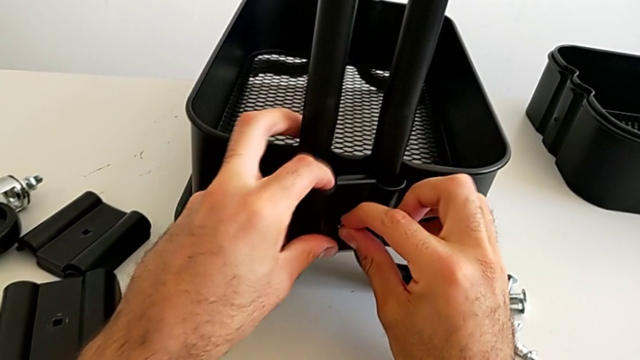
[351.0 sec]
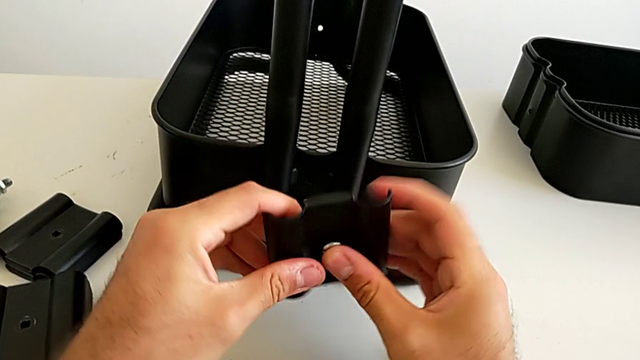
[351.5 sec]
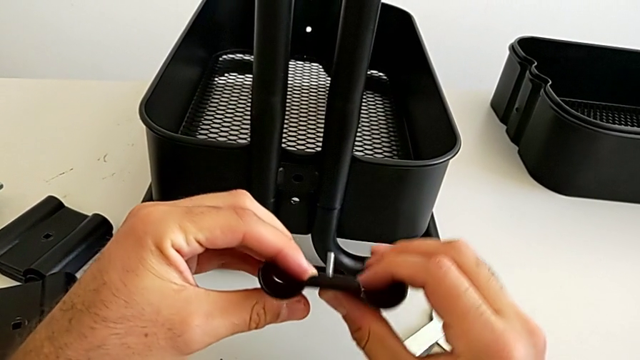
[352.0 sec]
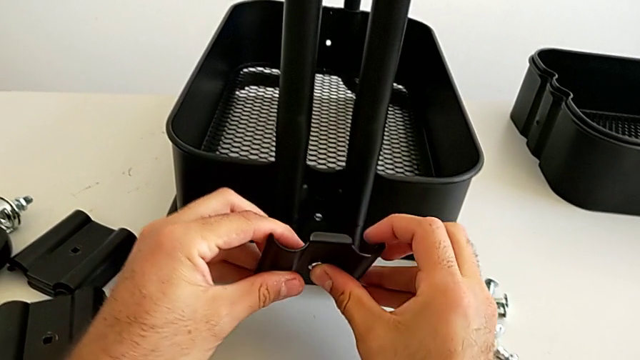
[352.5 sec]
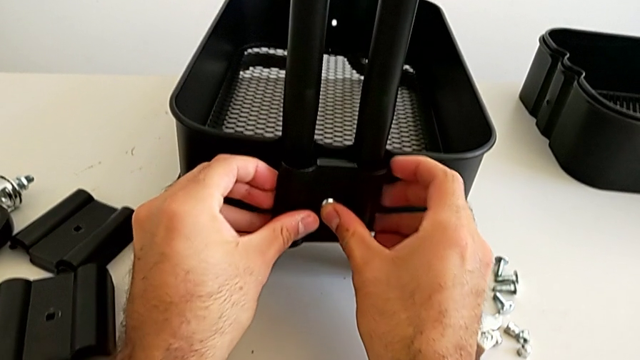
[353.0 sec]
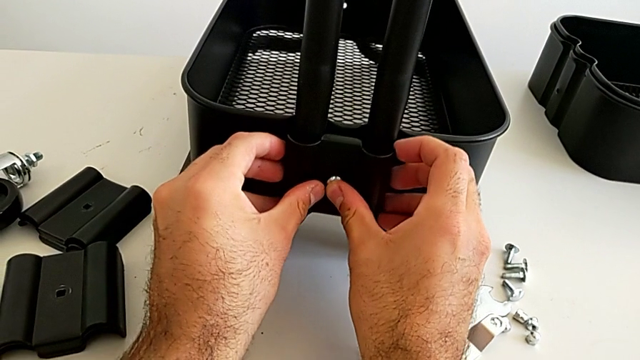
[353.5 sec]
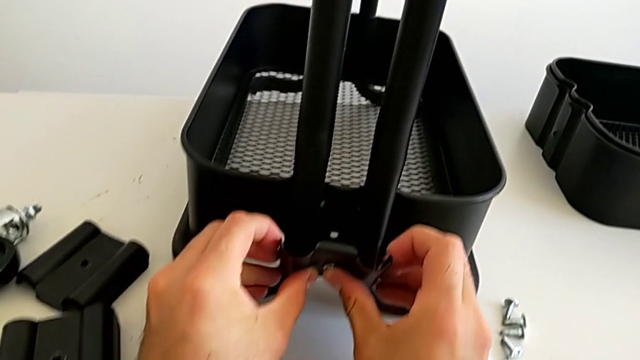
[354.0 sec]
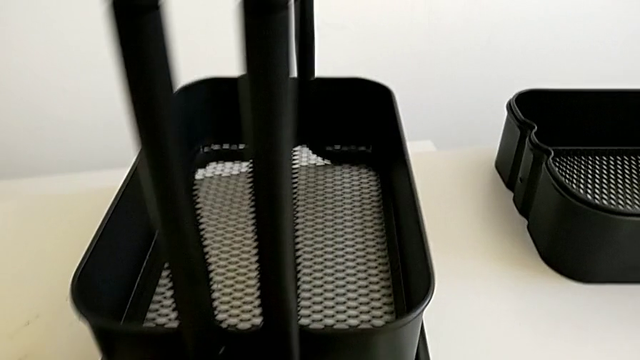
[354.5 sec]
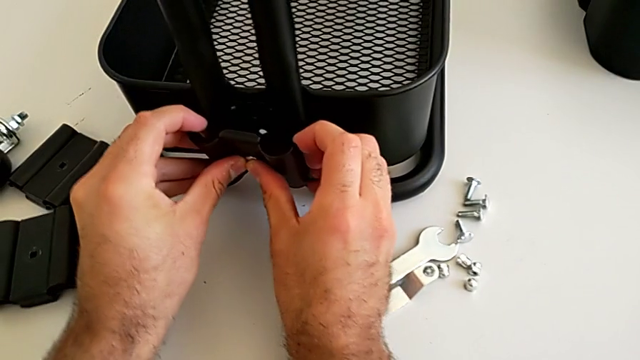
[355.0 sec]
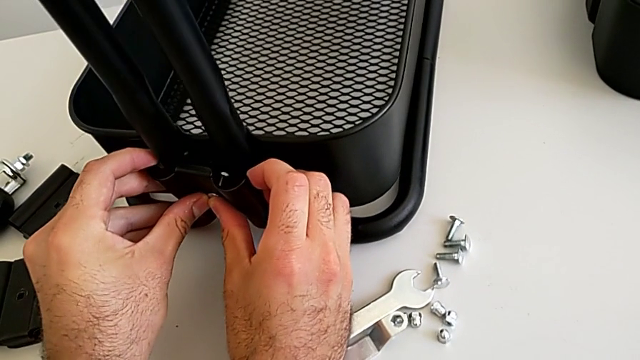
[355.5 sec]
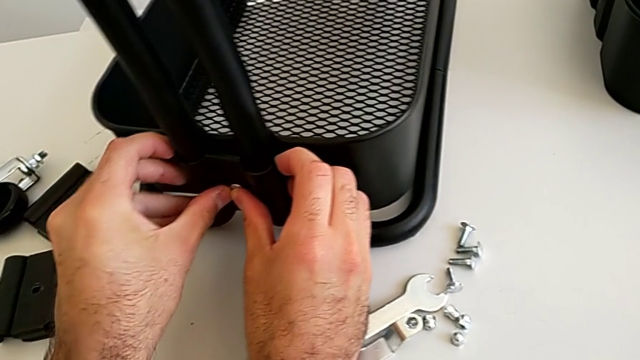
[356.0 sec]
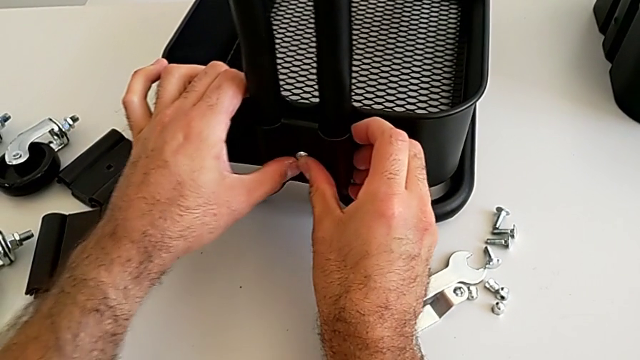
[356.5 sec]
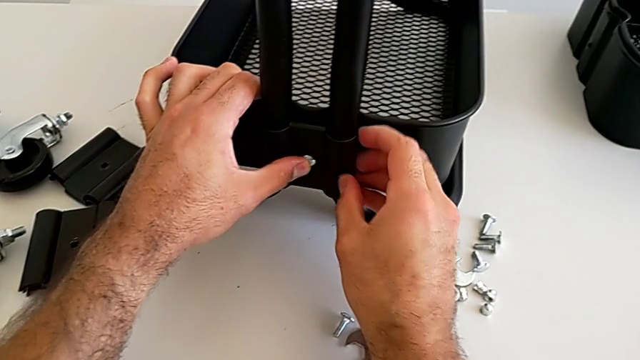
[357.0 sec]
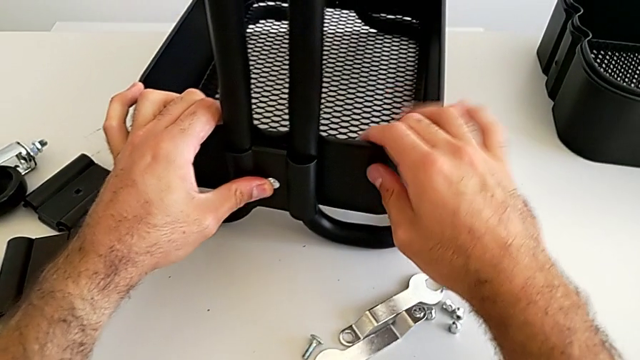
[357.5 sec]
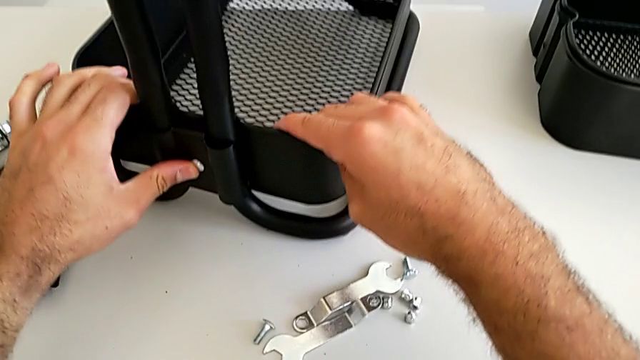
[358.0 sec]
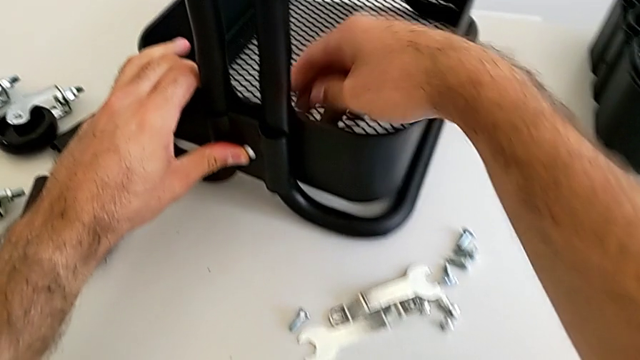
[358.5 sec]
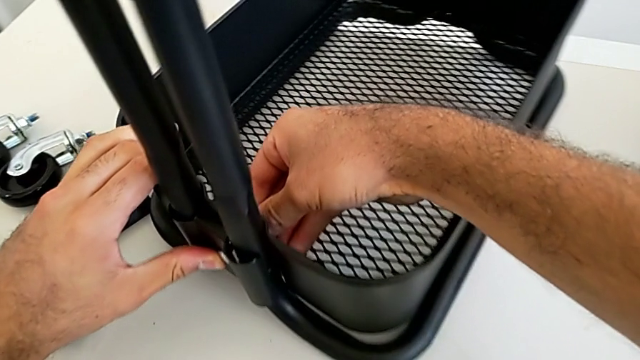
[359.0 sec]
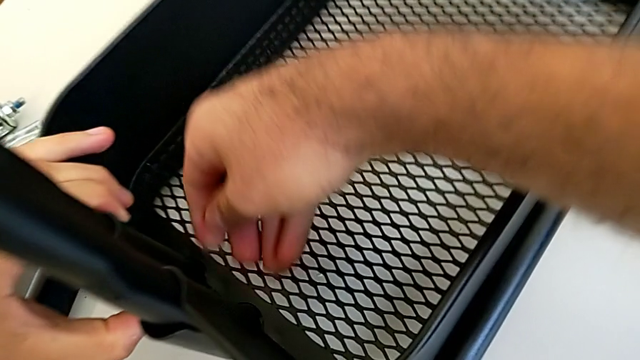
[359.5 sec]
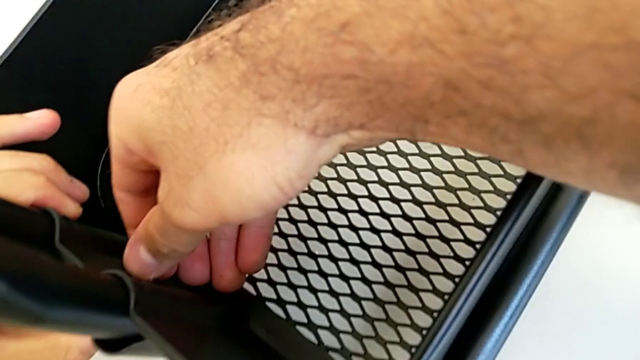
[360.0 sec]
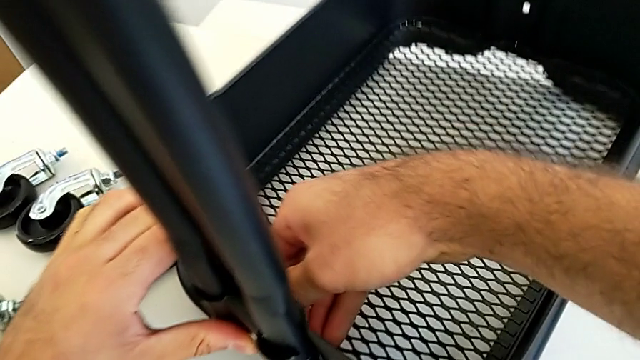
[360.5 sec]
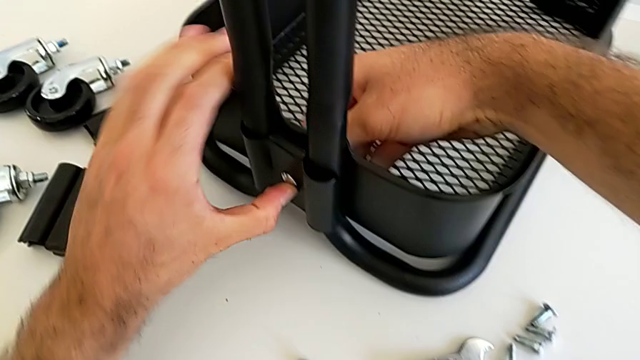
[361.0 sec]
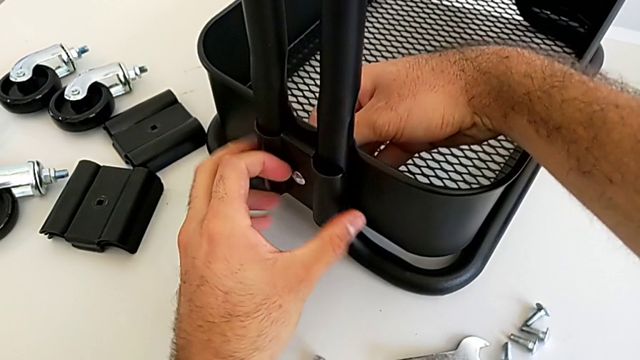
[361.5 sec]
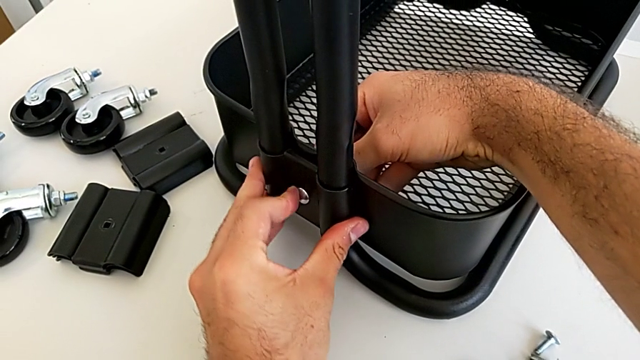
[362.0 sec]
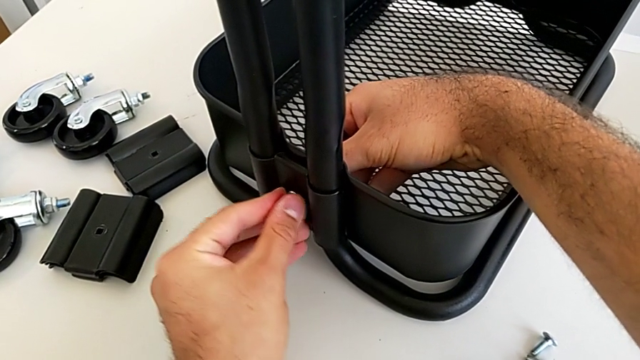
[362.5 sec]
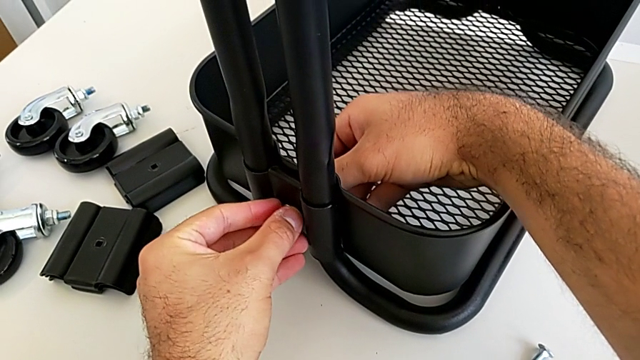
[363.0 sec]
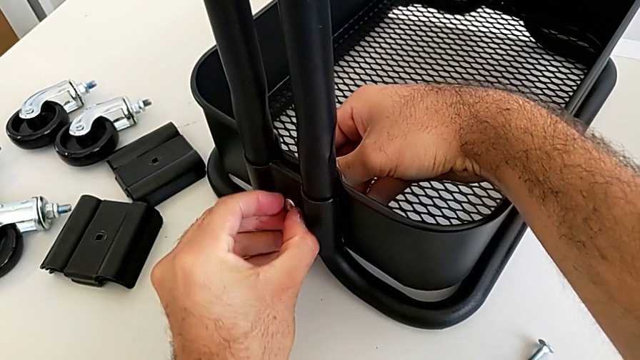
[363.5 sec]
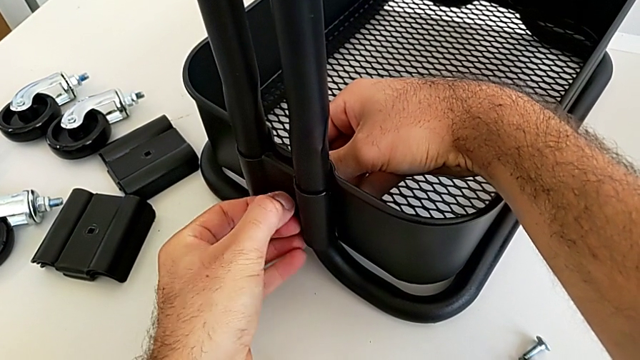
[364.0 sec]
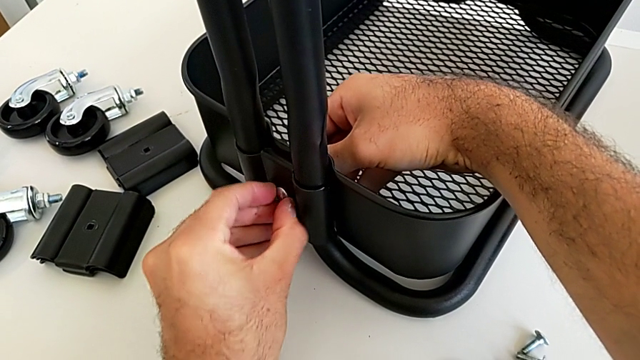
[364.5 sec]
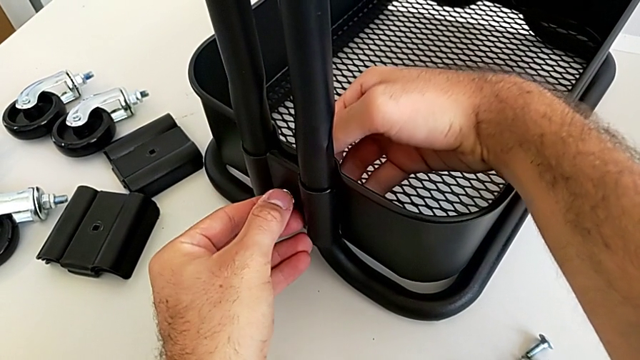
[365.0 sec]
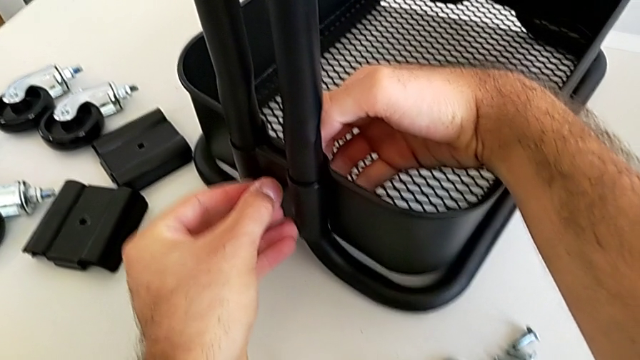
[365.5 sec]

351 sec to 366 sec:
The camera wearer is assembling the bottom tray into the sidebar and the base frame. They withdraw the first bracket, insert it and align it.

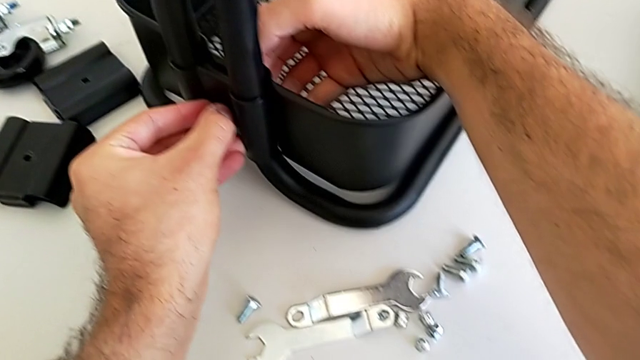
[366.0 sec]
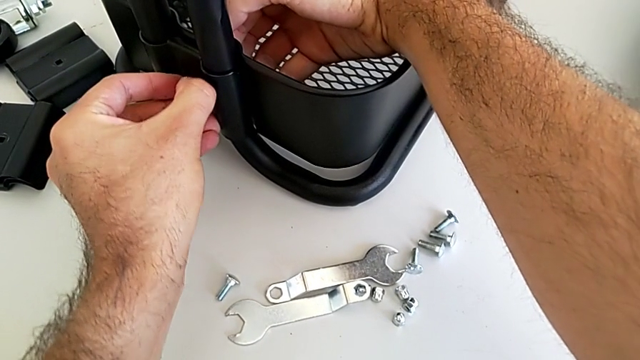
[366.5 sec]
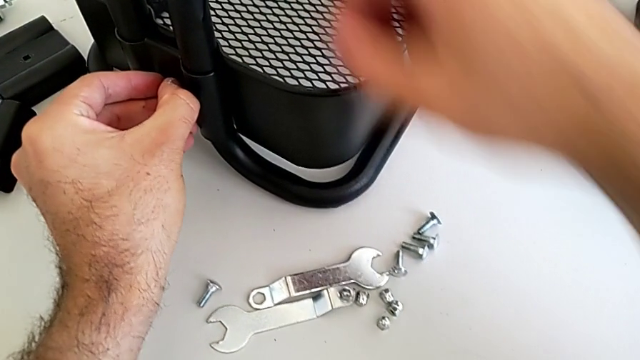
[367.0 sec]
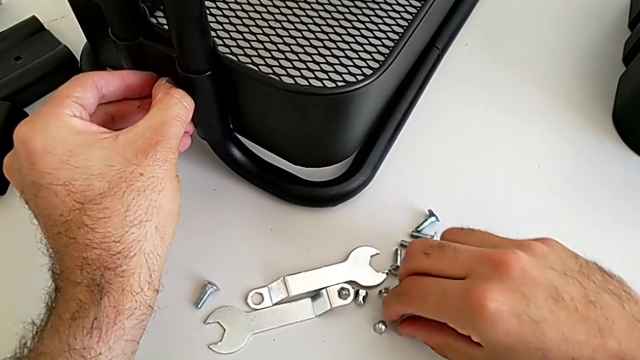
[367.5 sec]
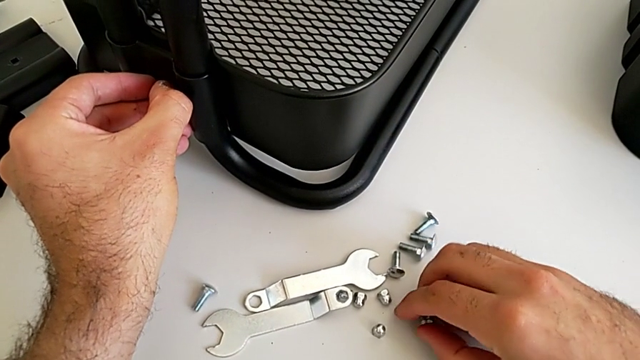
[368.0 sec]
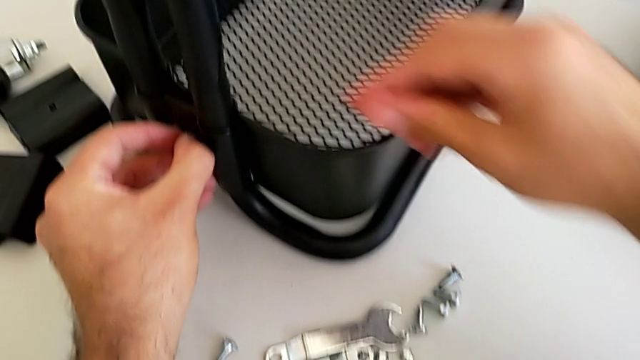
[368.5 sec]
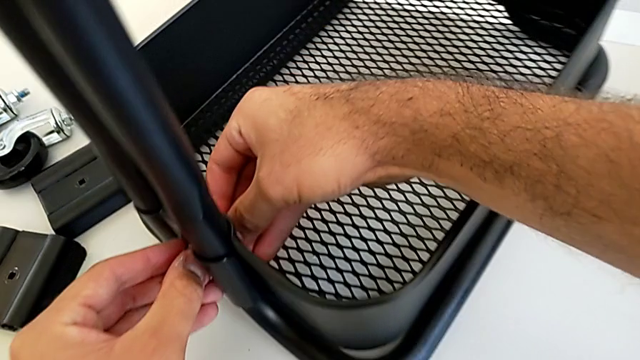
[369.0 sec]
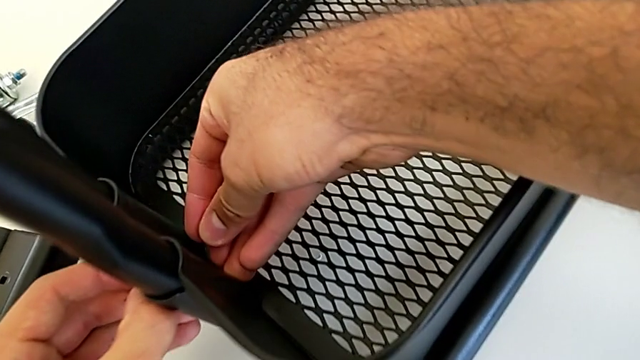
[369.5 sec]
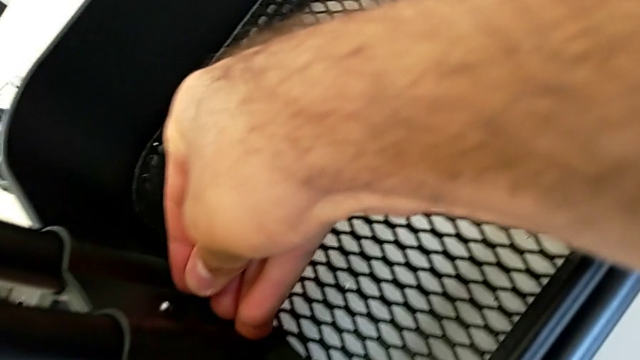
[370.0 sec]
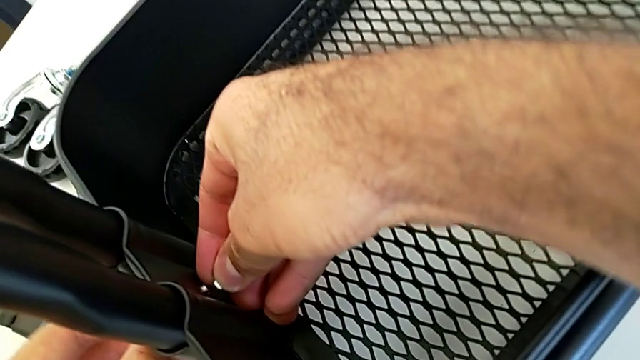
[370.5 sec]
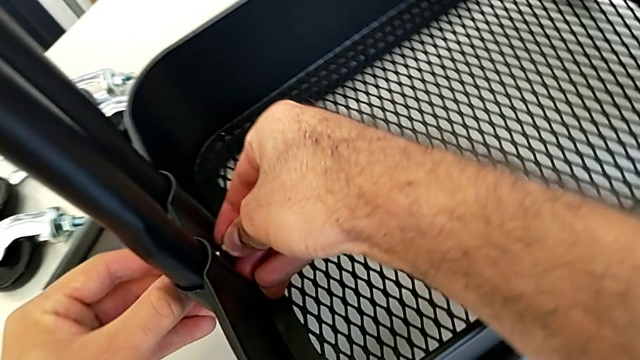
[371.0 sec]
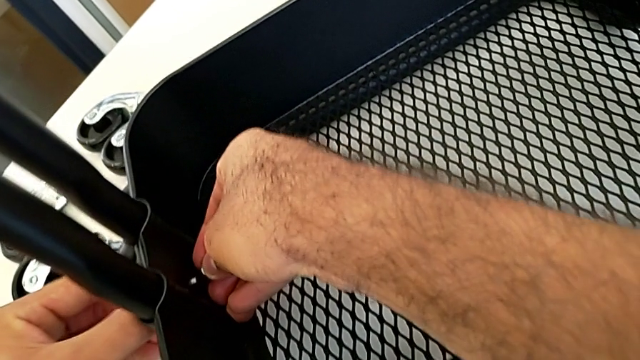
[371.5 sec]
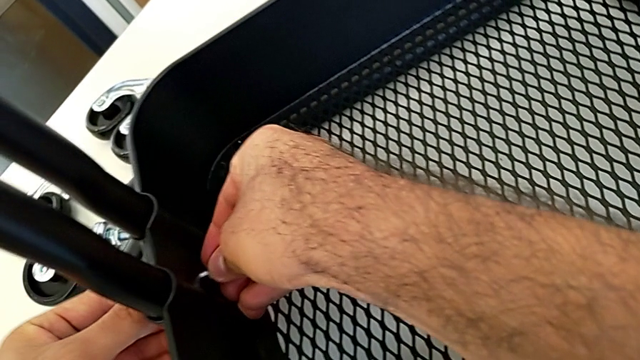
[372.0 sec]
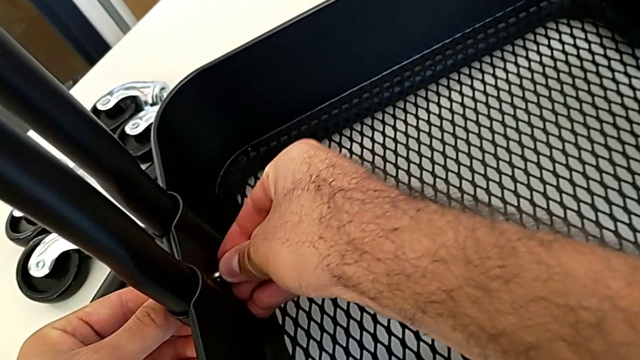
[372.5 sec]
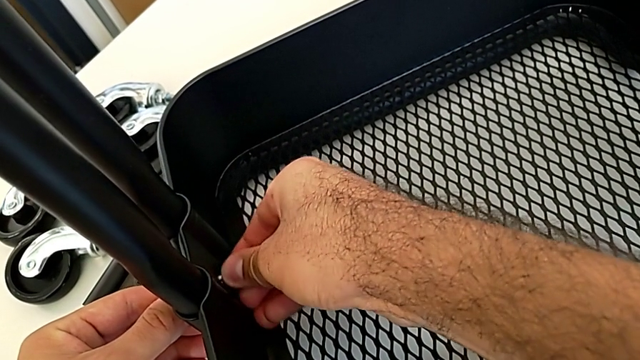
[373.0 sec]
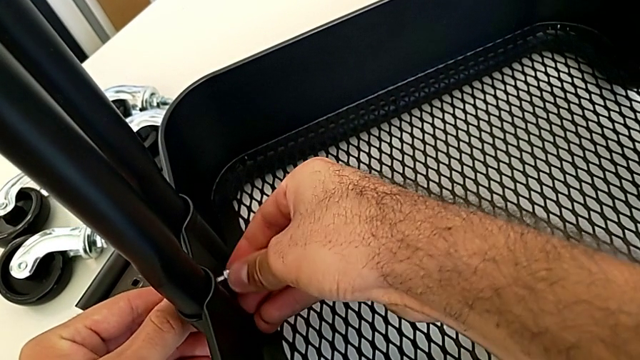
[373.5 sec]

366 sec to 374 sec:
The camera wearer is assembling the bottom tray into the sidebar and the base frame. They grab the first hexagon cap nut, slide the black grid tray and insert the first hexagon cap nut.
